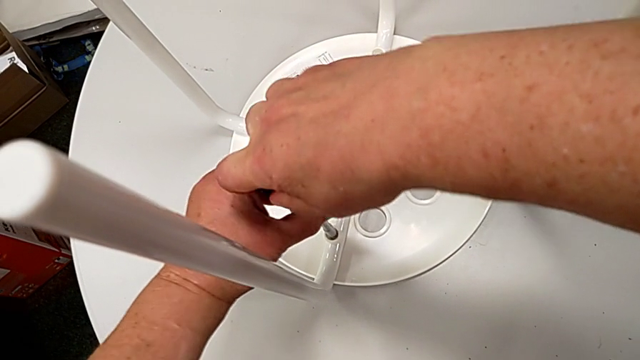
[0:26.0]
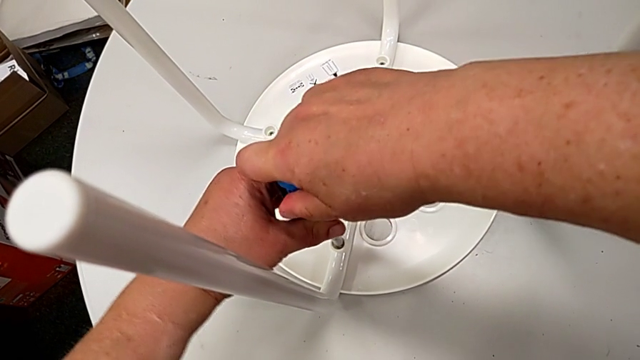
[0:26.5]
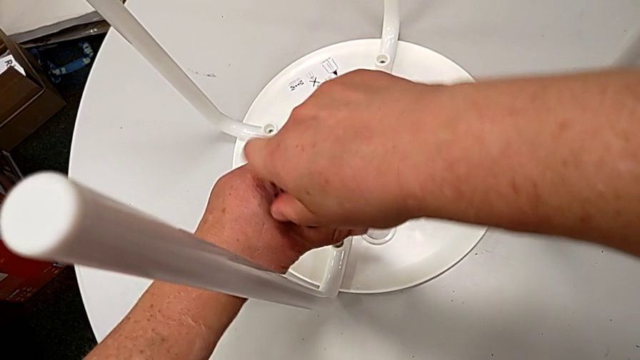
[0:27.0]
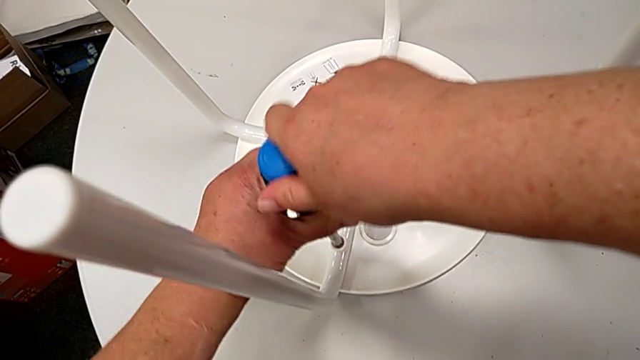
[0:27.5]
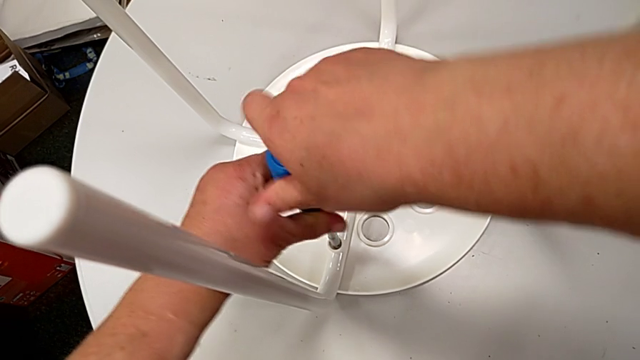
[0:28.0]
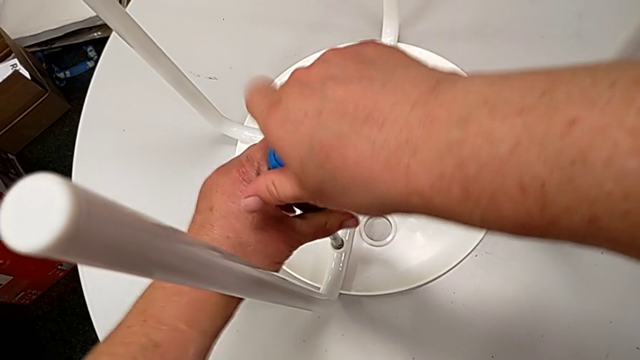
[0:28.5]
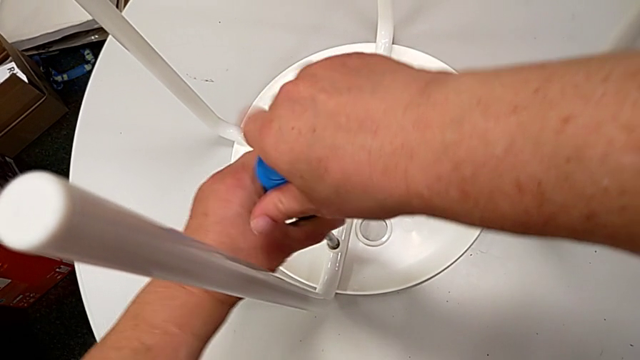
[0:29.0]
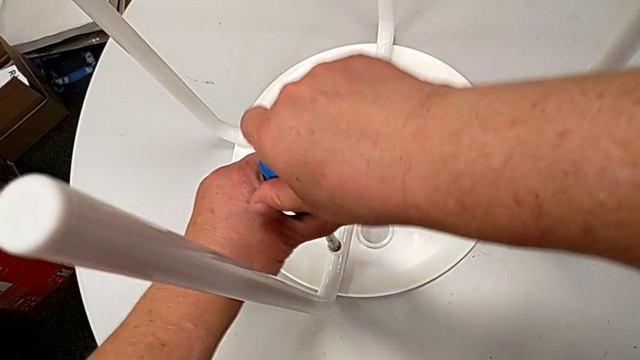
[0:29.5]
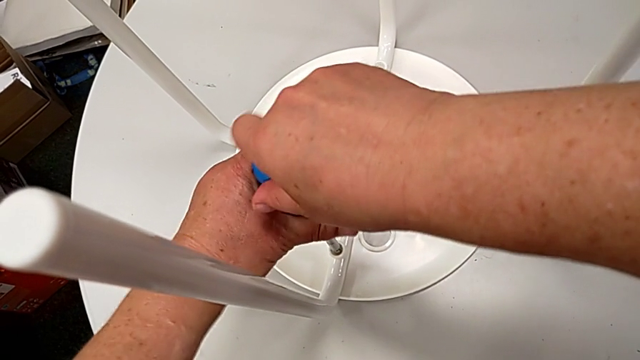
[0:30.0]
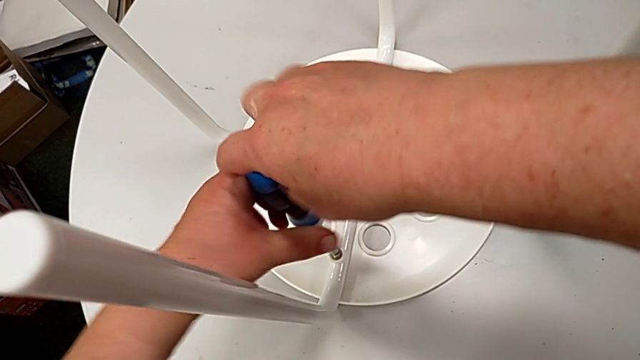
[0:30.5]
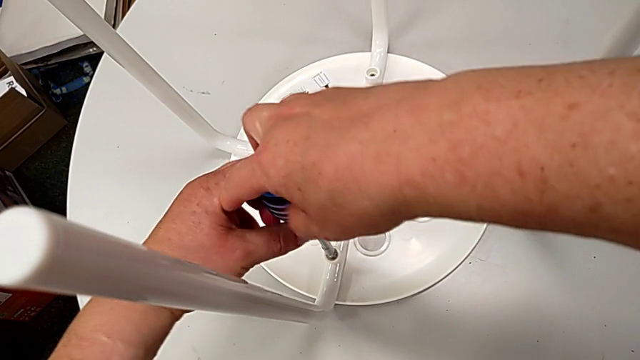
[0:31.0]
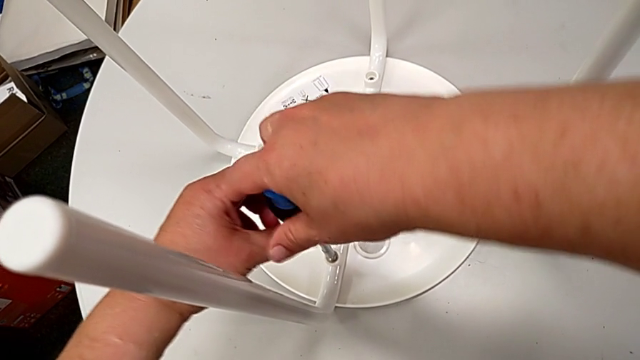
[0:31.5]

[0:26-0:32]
The camera wearer is unscrewing the first screw. They keep unscrewing the first screw and withdraw the screwdriver.

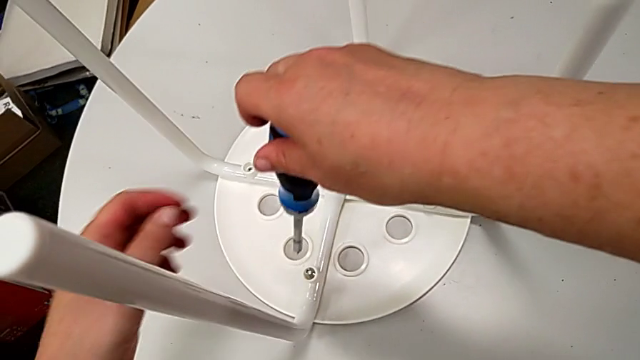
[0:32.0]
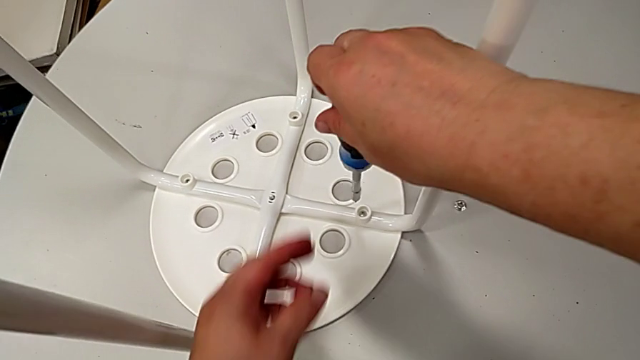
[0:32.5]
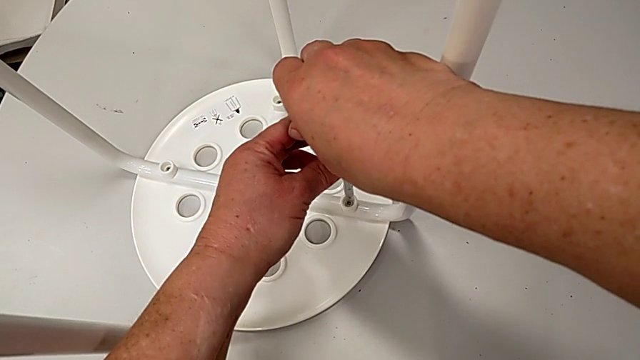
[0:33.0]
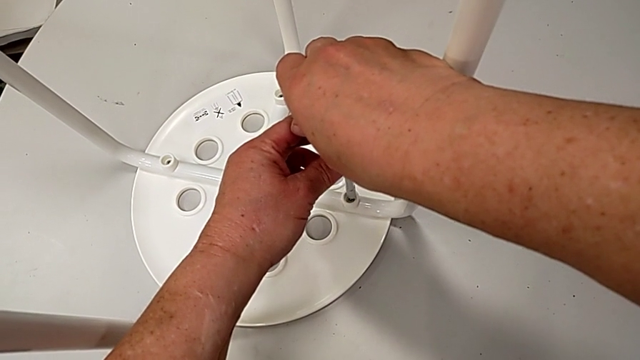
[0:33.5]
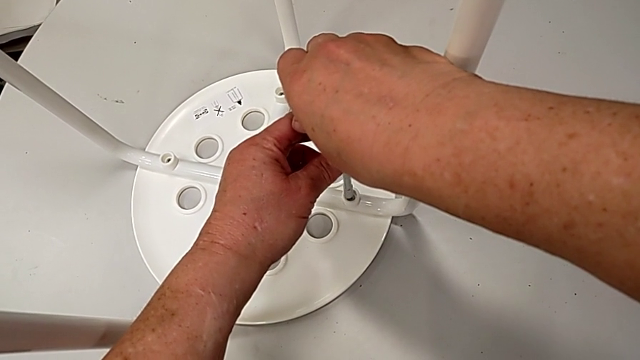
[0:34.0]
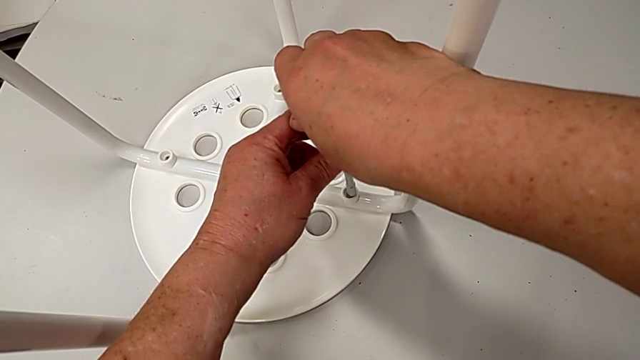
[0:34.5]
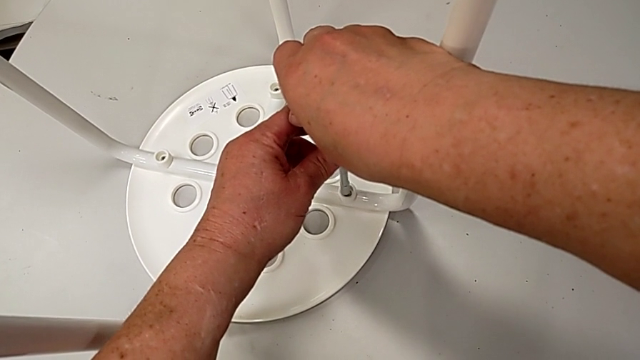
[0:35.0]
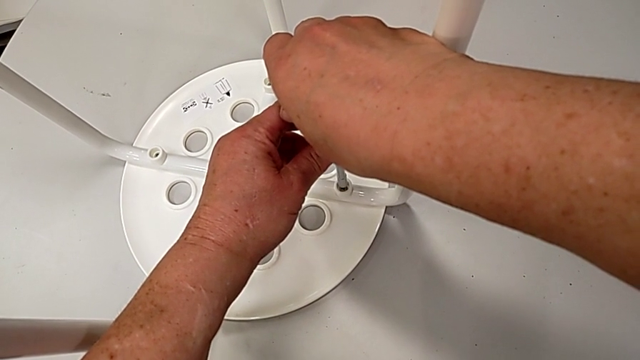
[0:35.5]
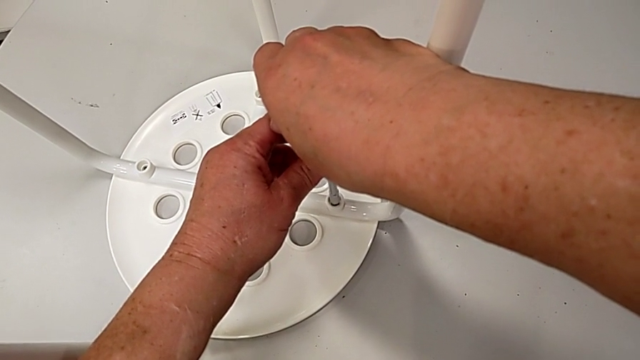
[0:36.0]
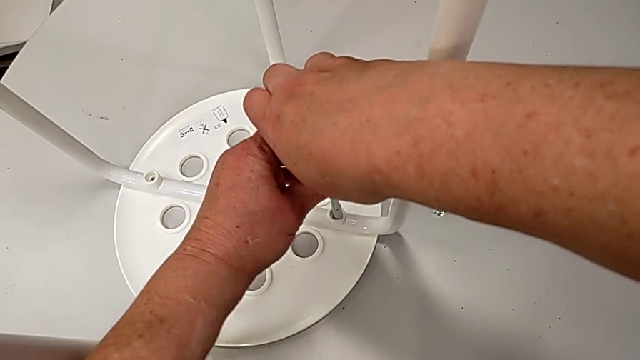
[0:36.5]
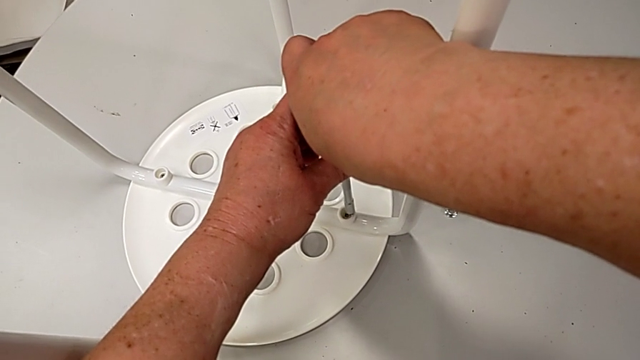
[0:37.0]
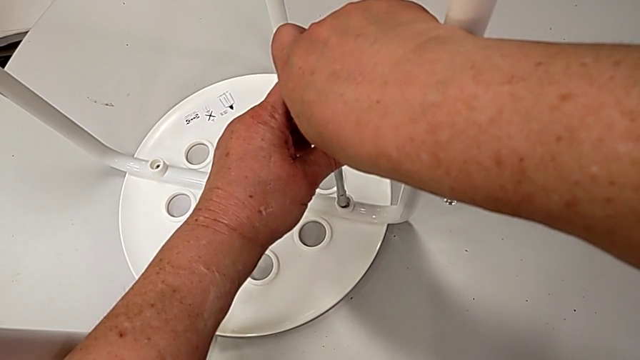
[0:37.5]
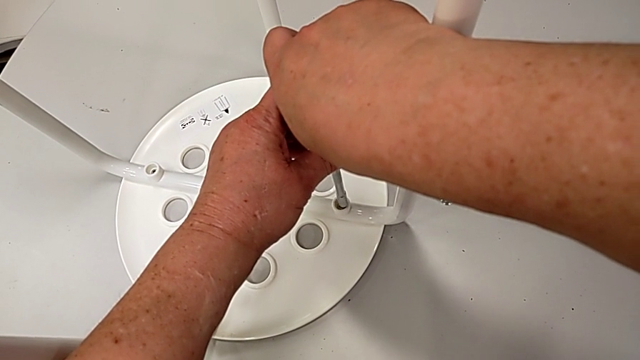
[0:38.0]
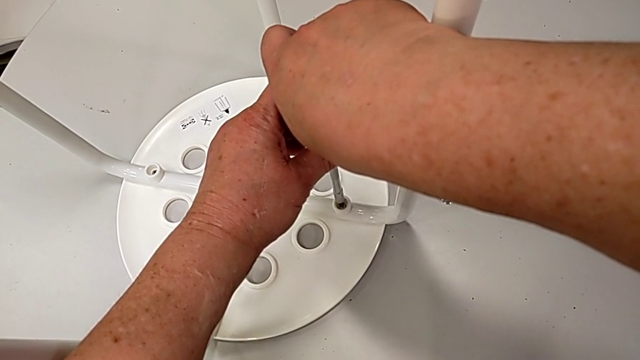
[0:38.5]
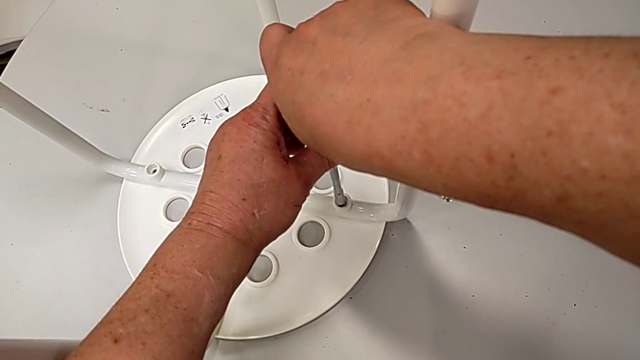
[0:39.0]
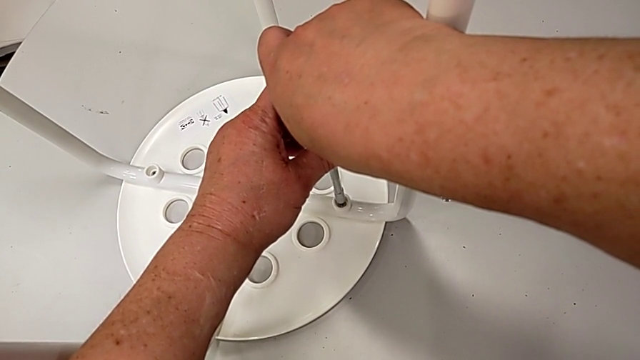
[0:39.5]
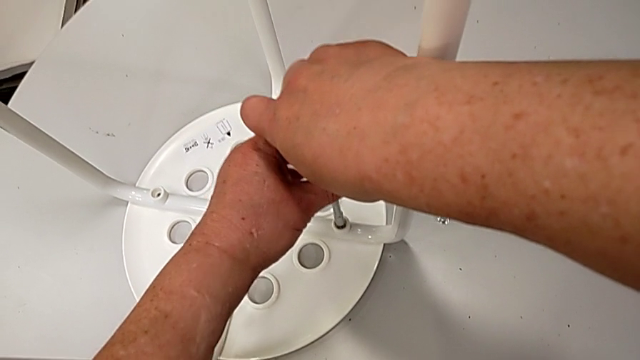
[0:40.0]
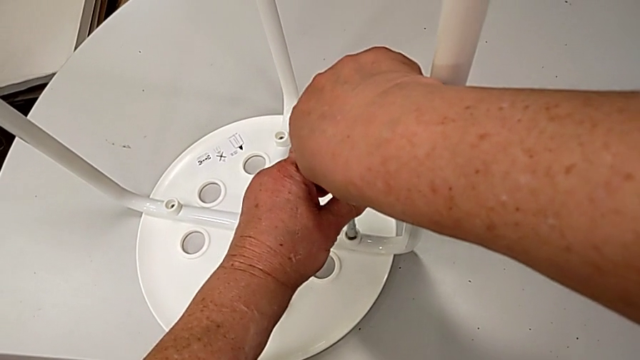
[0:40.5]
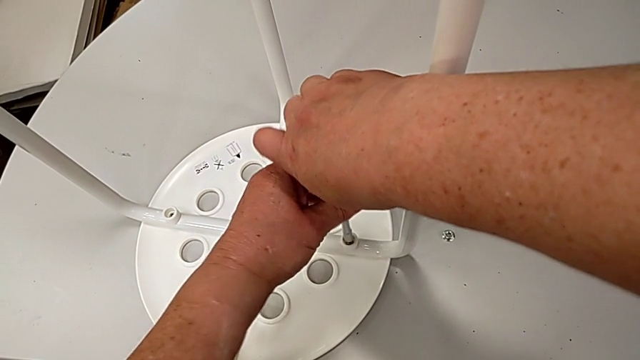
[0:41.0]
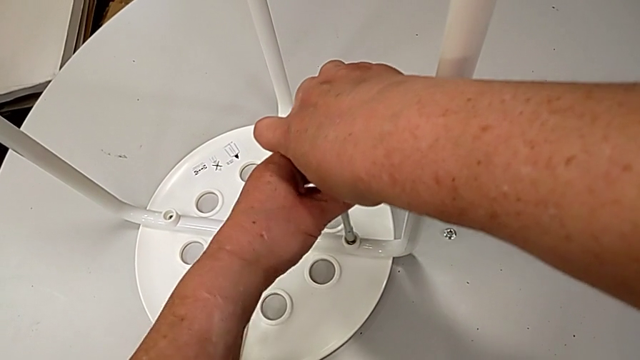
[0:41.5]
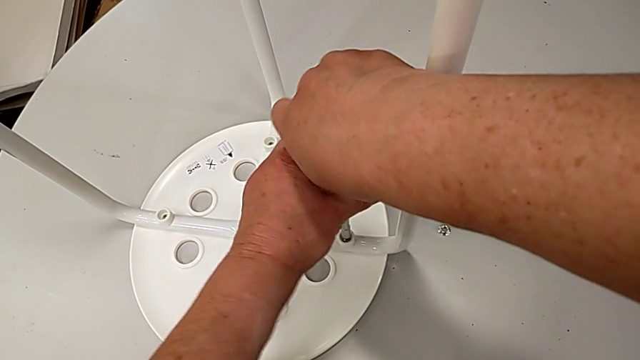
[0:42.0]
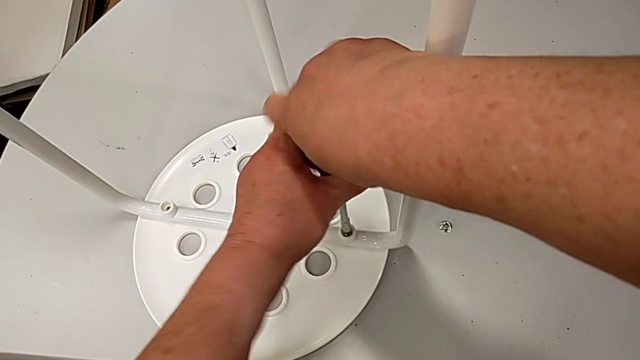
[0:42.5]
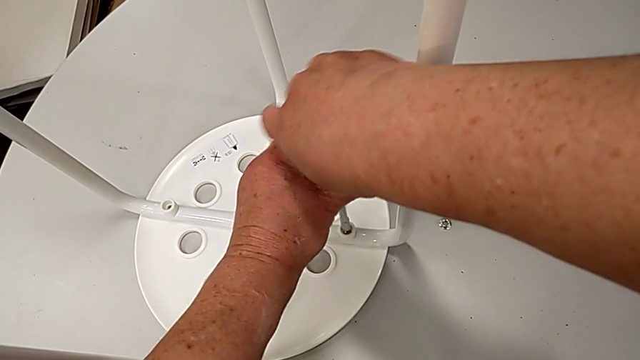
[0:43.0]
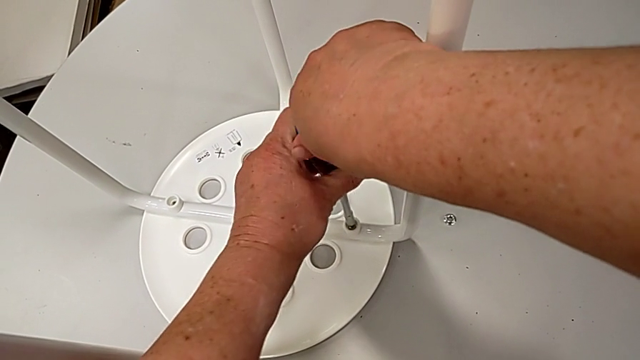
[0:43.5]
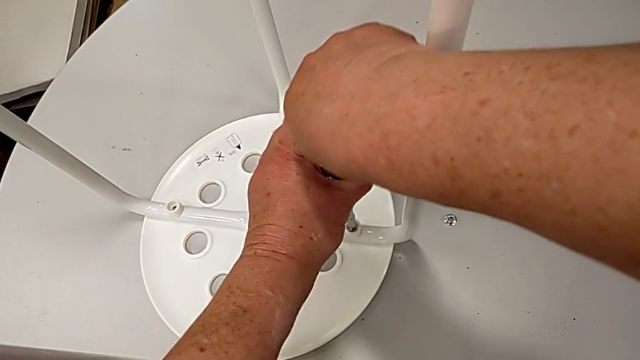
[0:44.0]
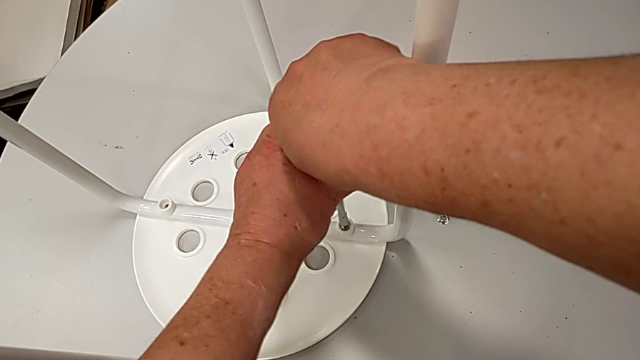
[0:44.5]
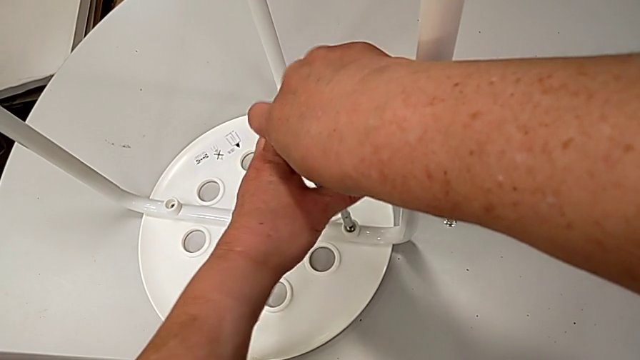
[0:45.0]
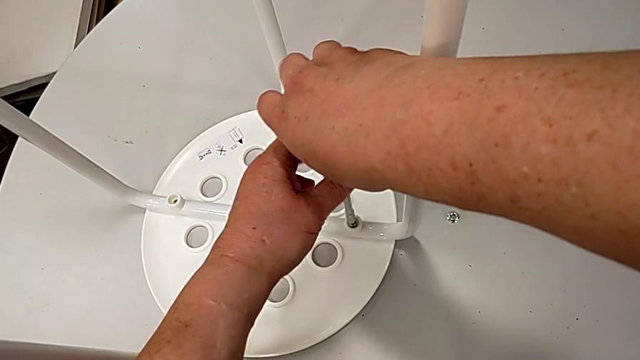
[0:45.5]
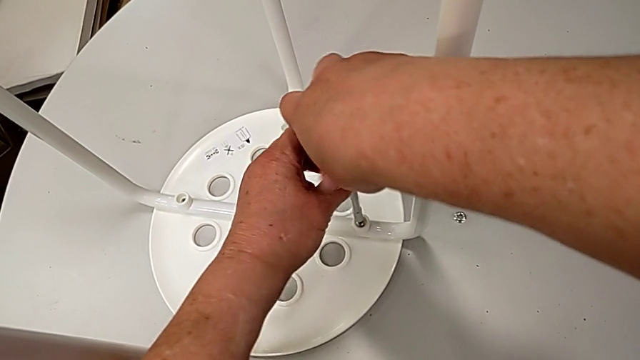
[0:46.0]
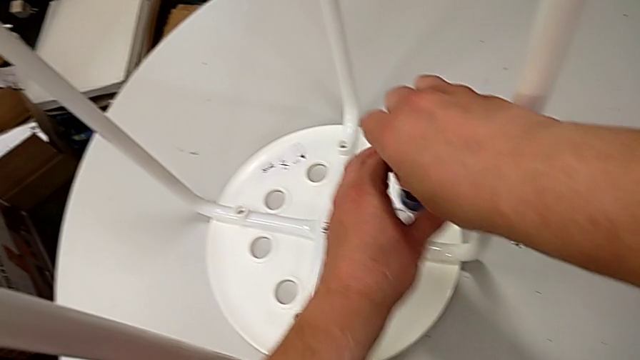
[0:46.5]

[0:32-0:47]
The camera wearer unscrews the second screw. They insert the screwdriver, unscrew the second screw and withdraw the screwdriver.
